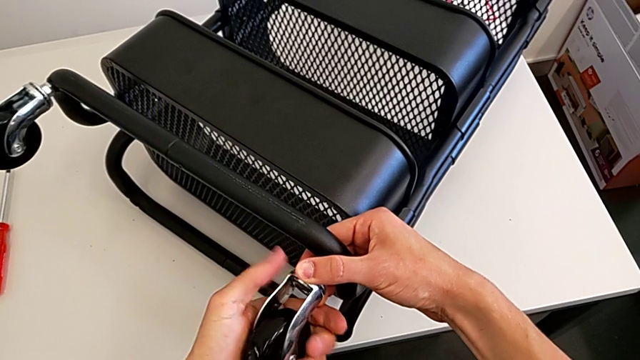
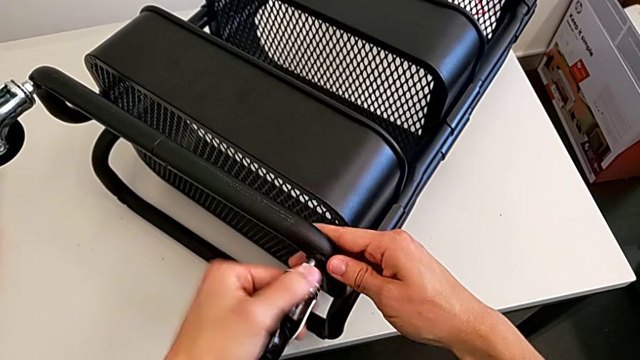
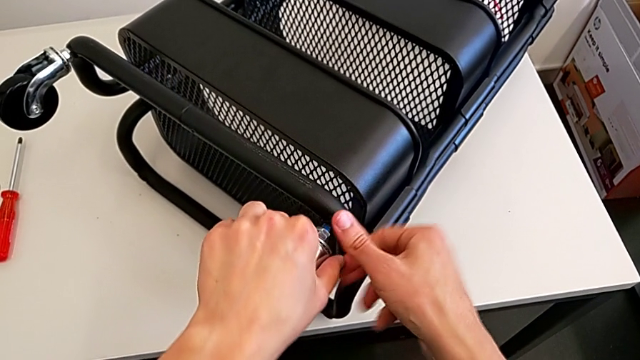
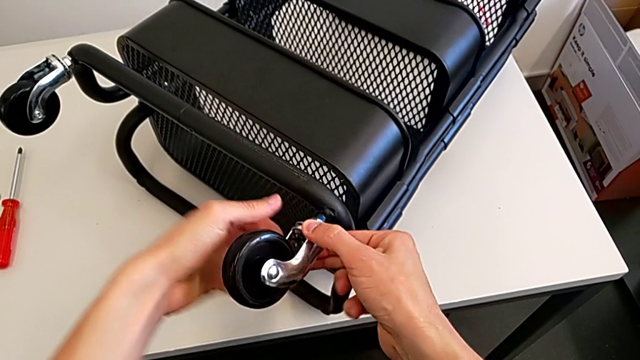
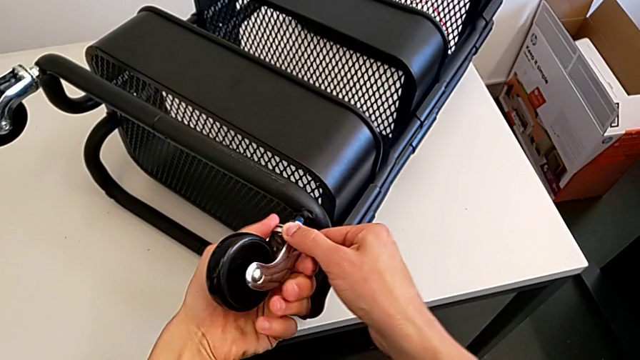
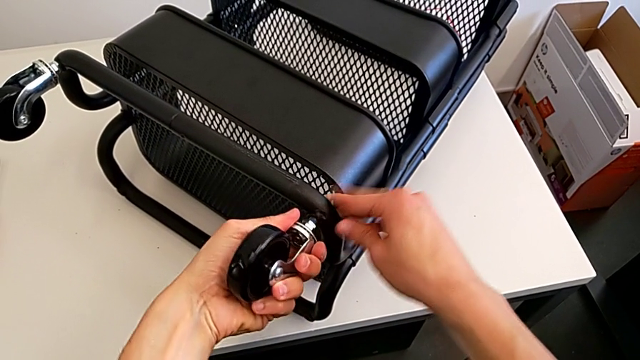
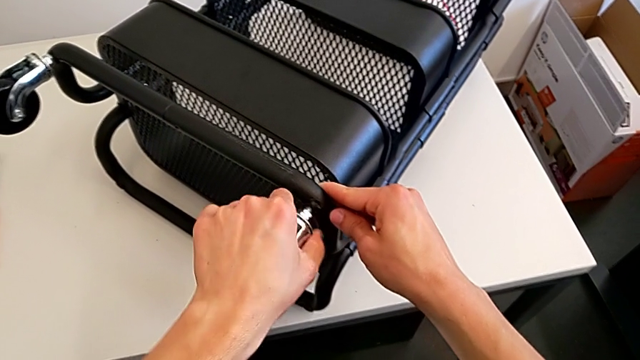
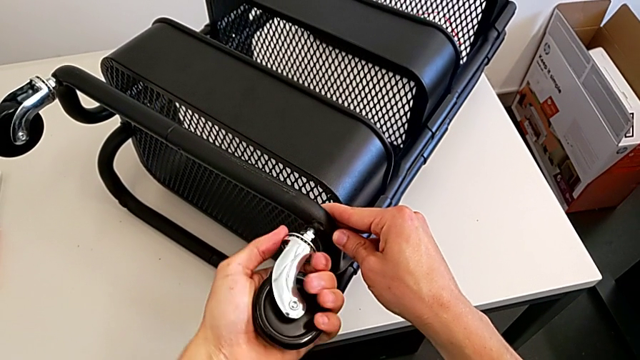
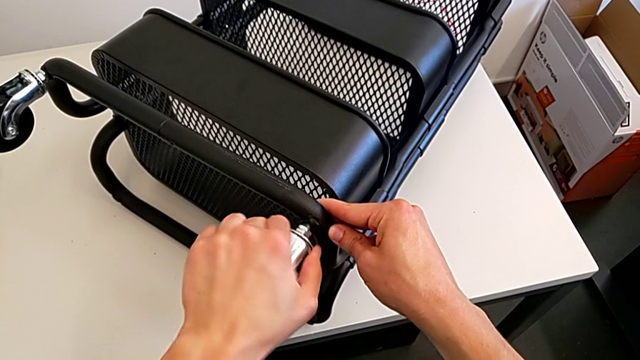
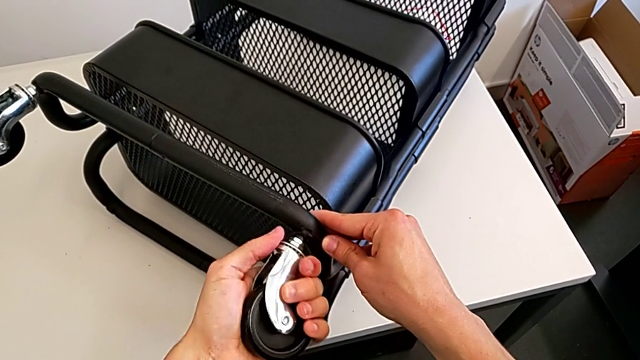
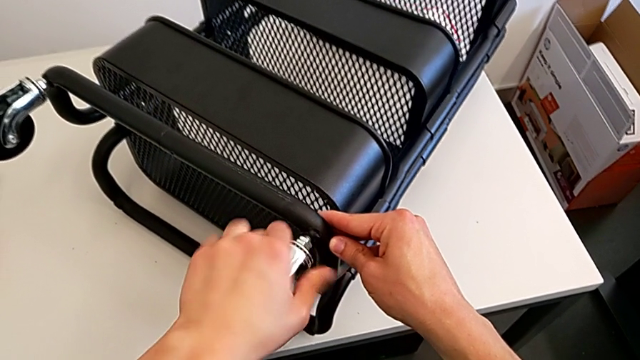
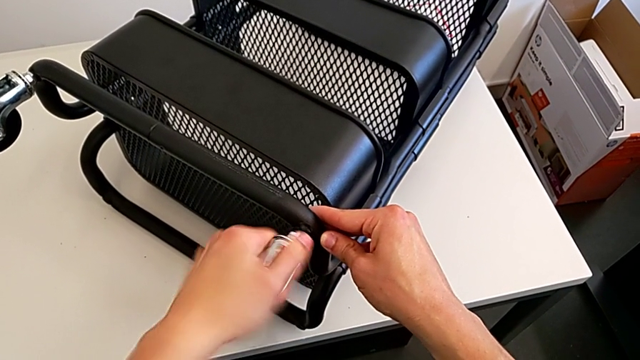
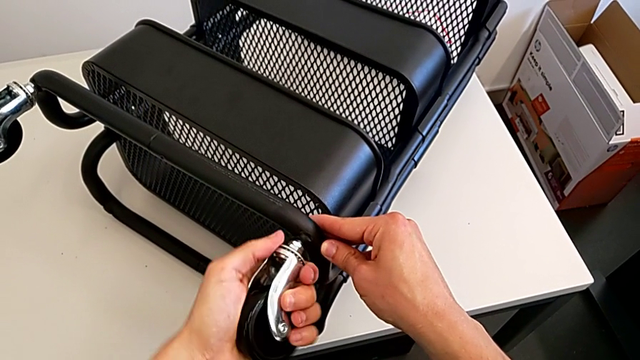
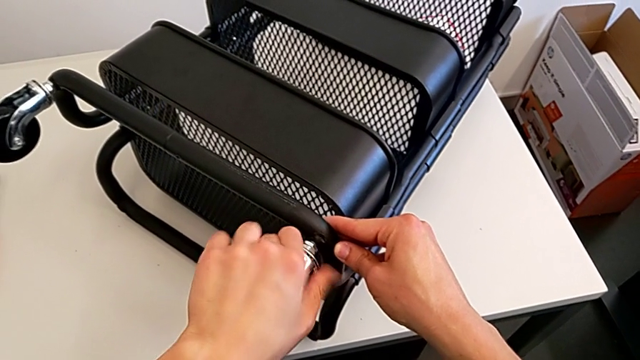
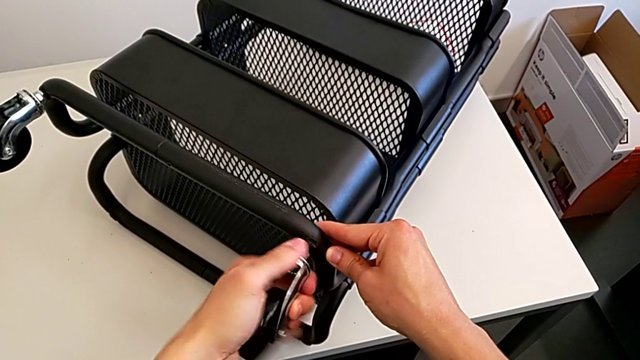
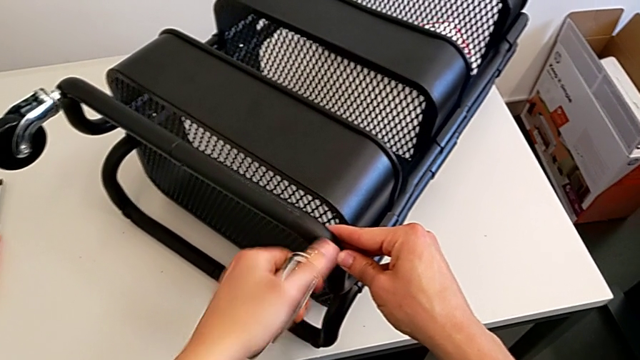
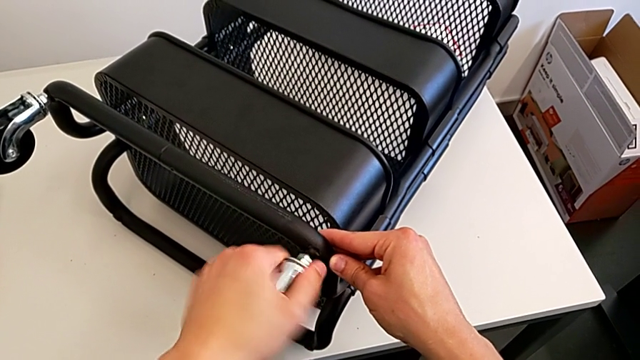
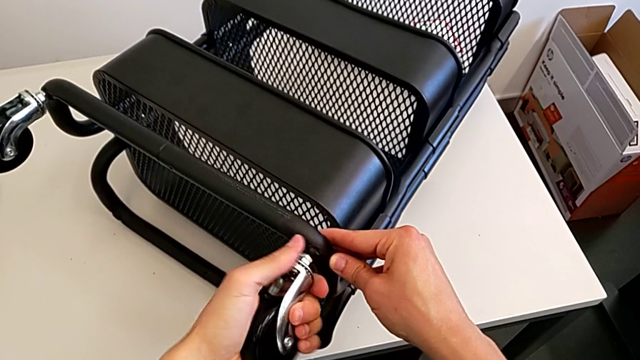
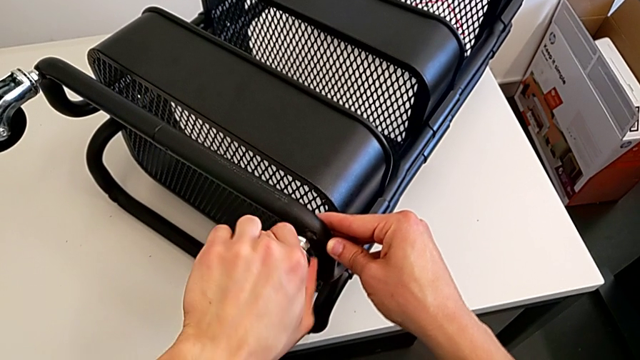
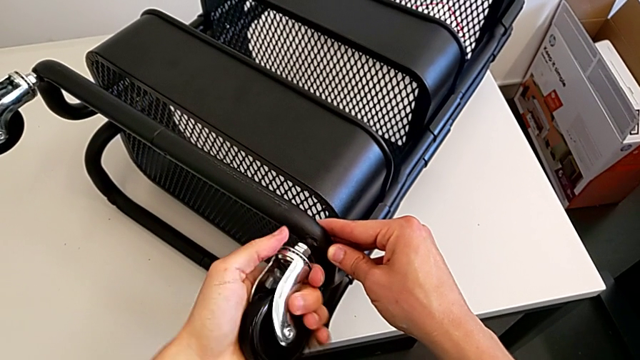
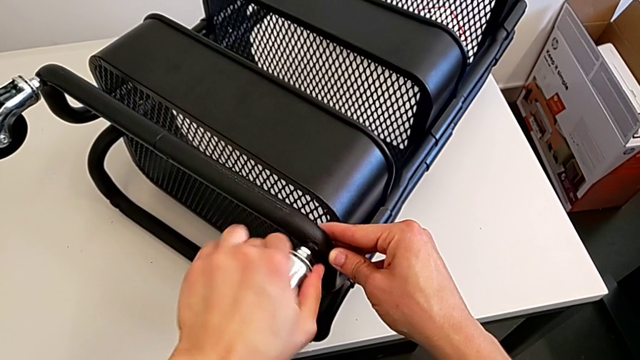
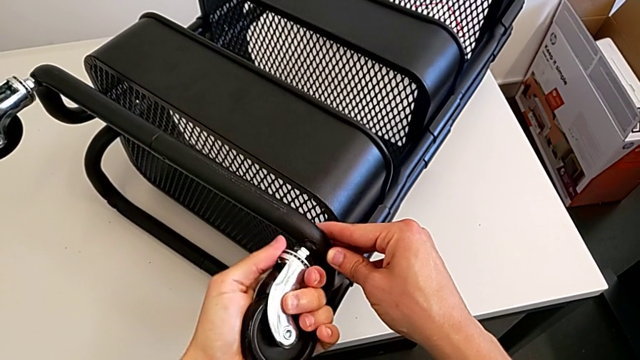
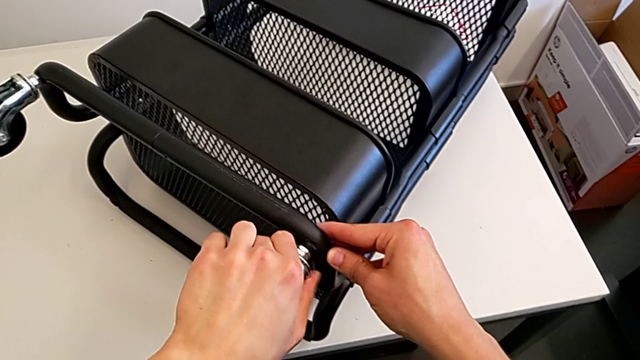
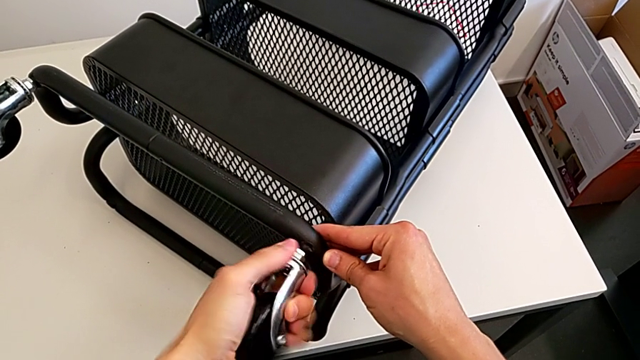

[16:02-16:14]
The camera wearer is assembling the second wheel of the furniture. They keep screwing the wheel.

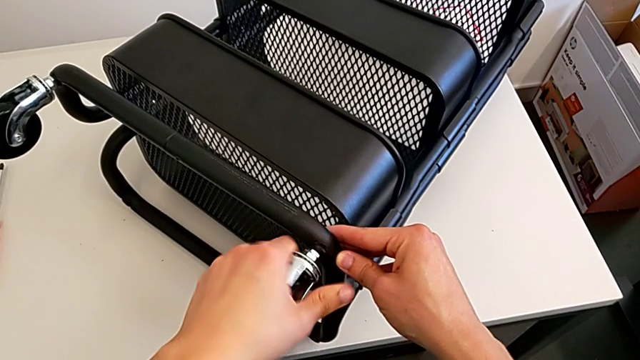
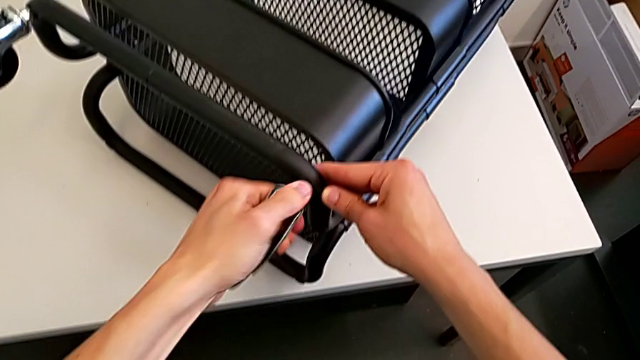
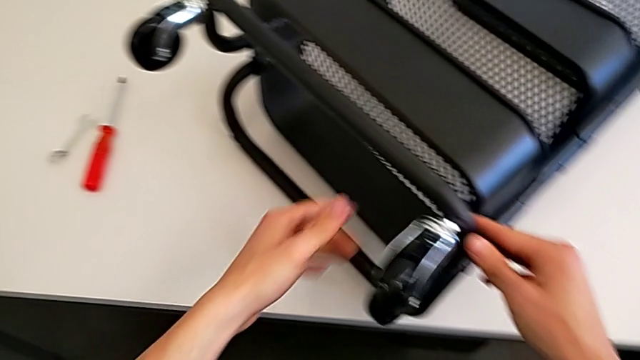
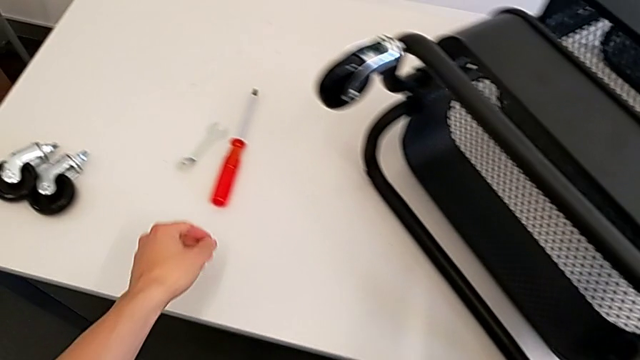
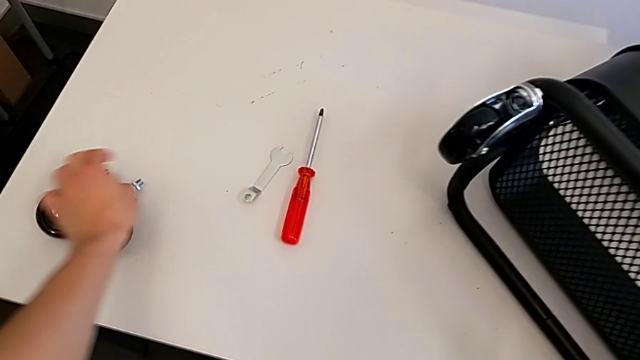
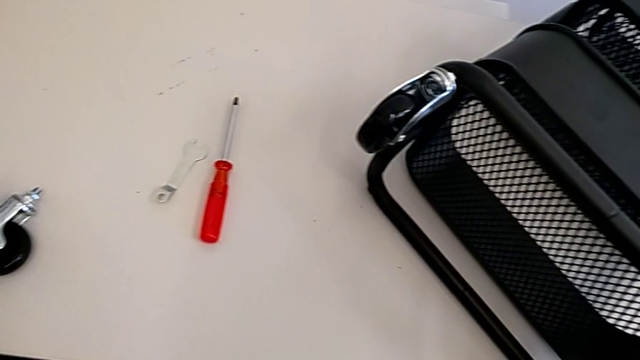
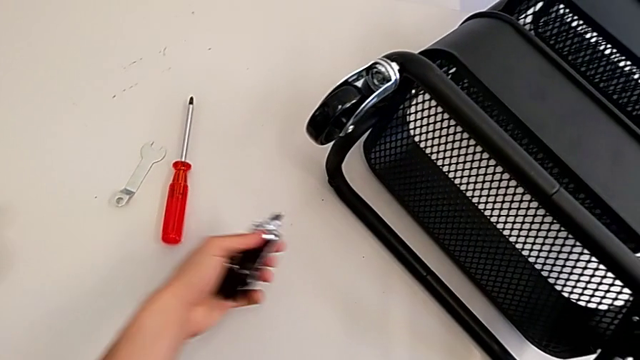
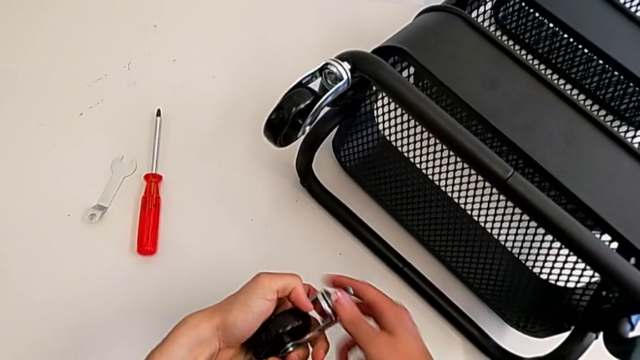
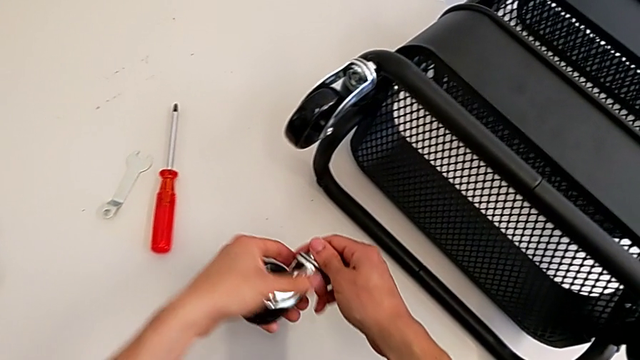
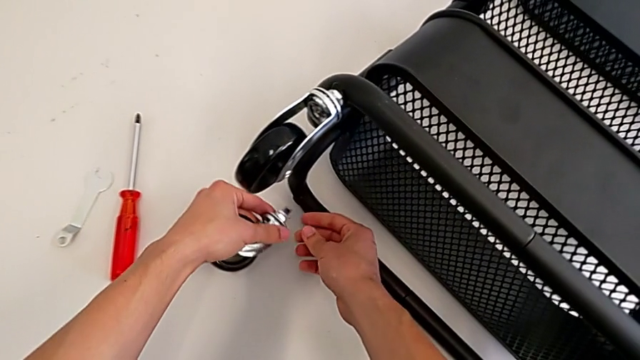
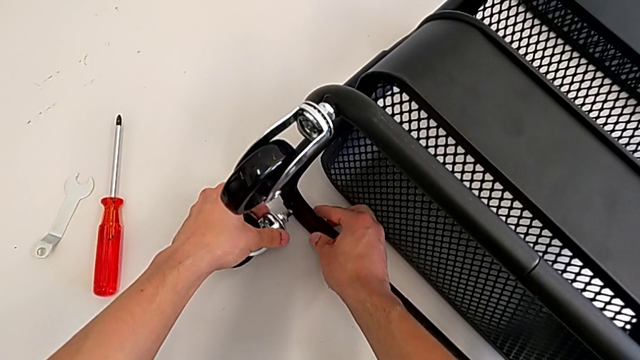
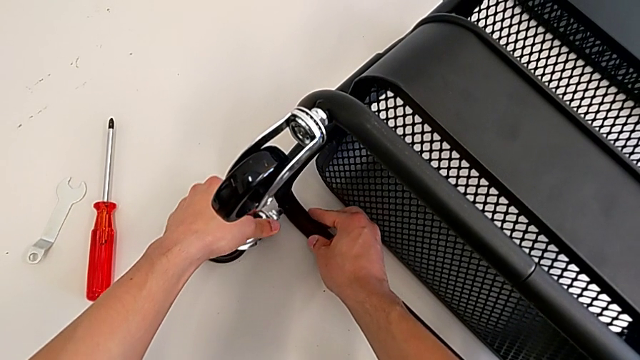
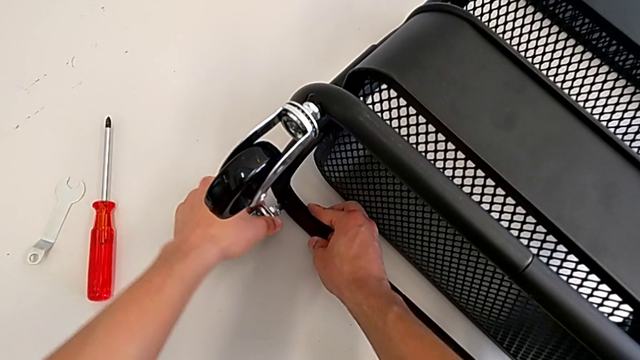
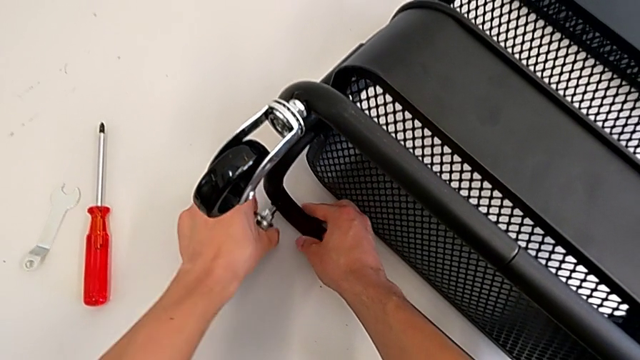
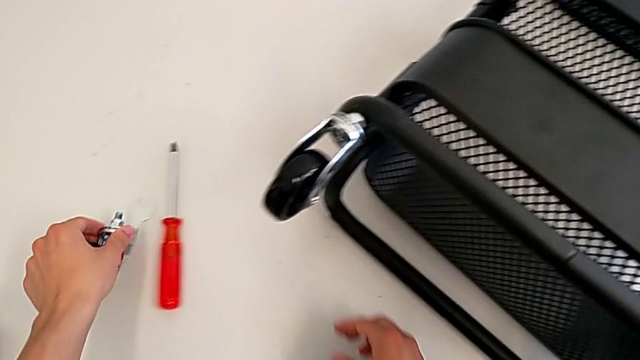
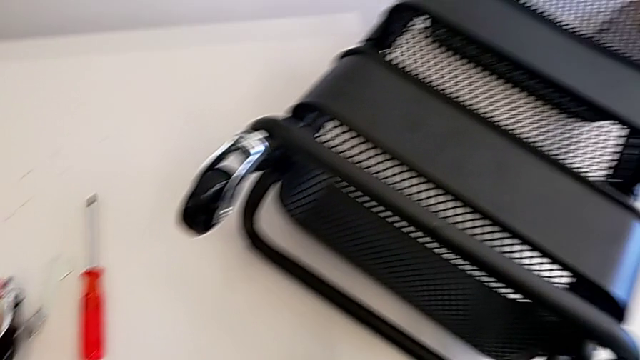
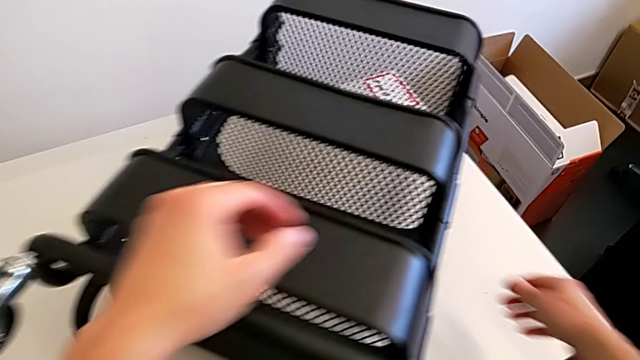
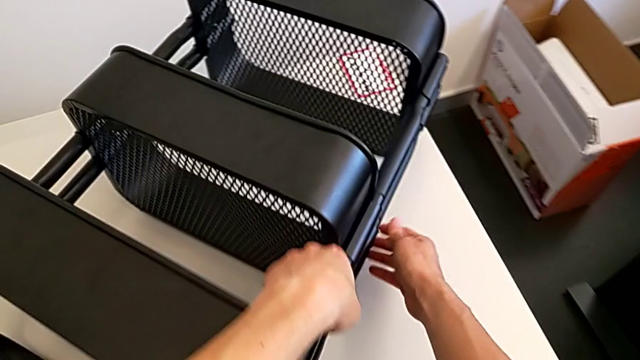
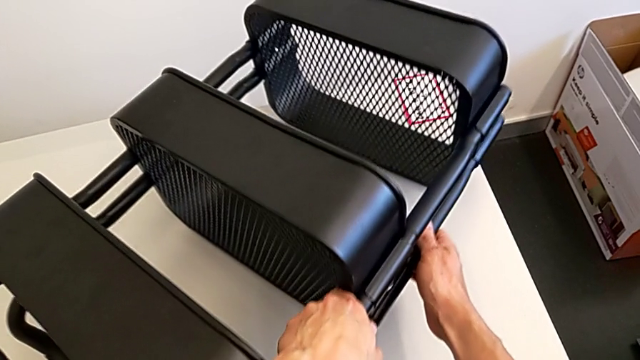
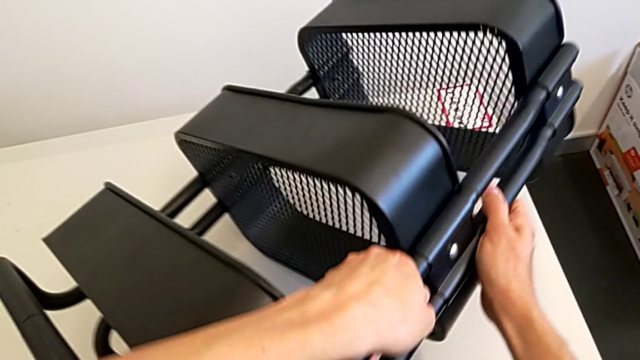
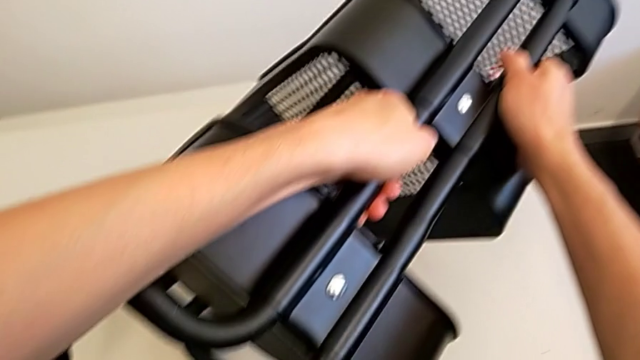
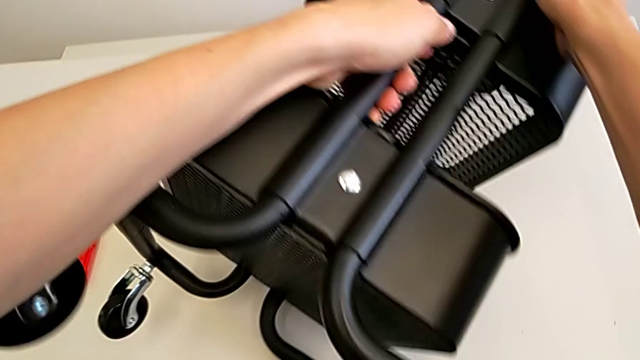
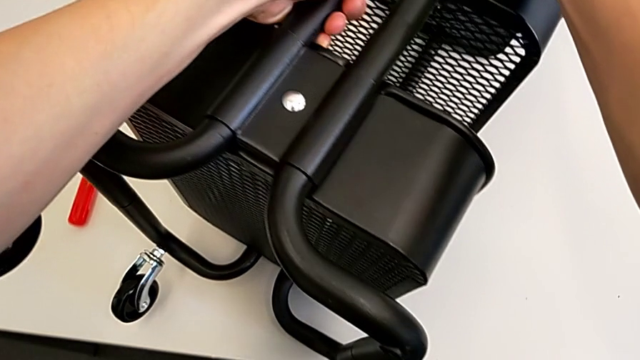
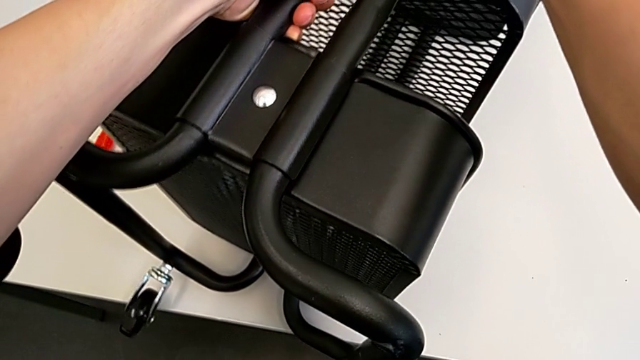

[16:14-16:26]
The camera wearer is assembling the third rotary wheel in the furniture. They grab the wheel, wrongly insert the third wheel, place the wheel and begin to rotate the utility cart.
